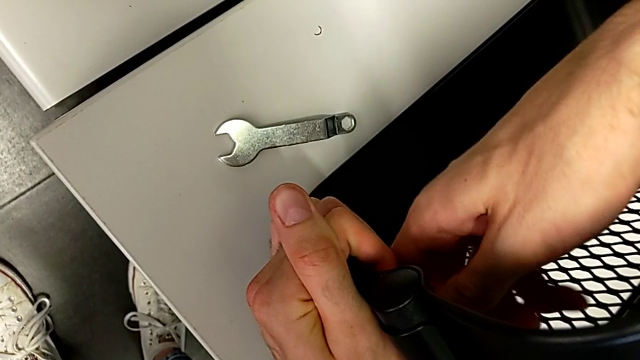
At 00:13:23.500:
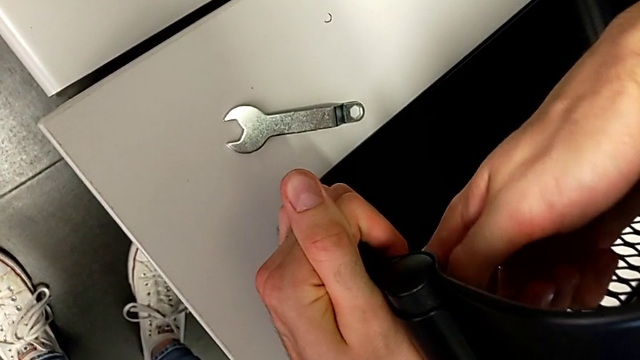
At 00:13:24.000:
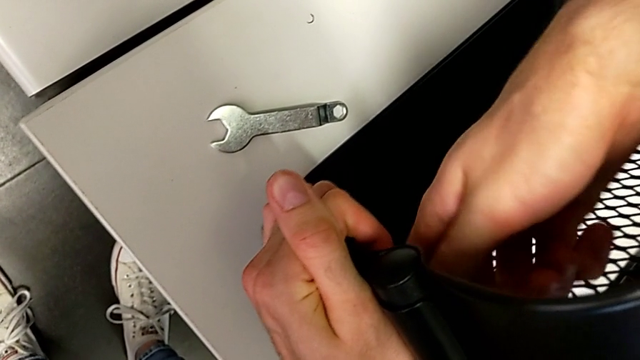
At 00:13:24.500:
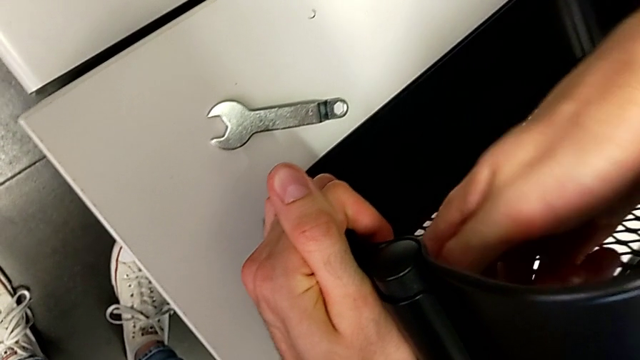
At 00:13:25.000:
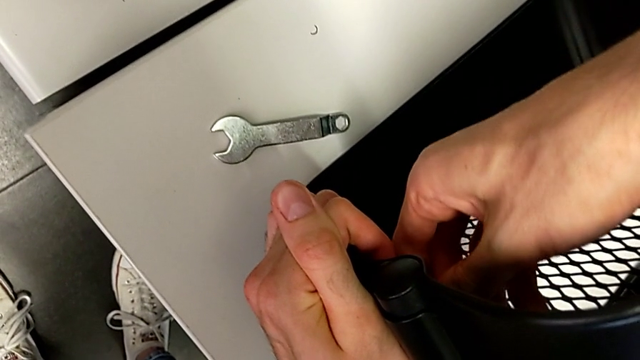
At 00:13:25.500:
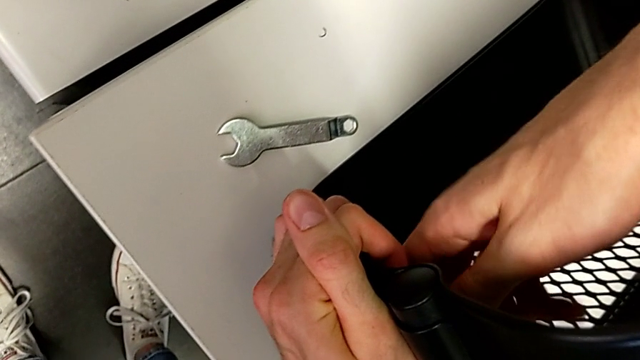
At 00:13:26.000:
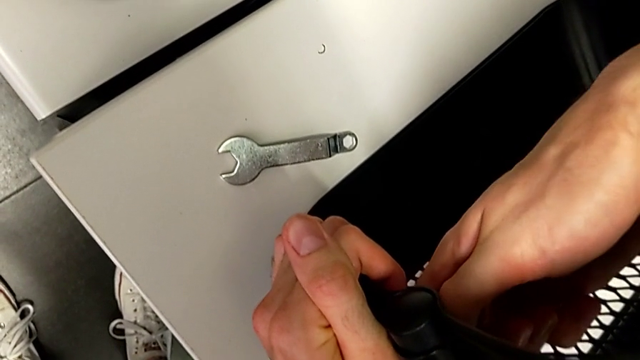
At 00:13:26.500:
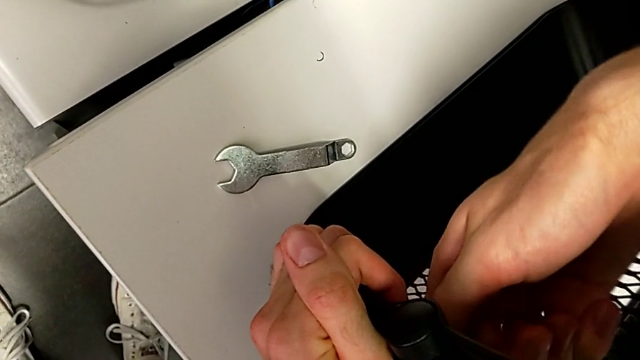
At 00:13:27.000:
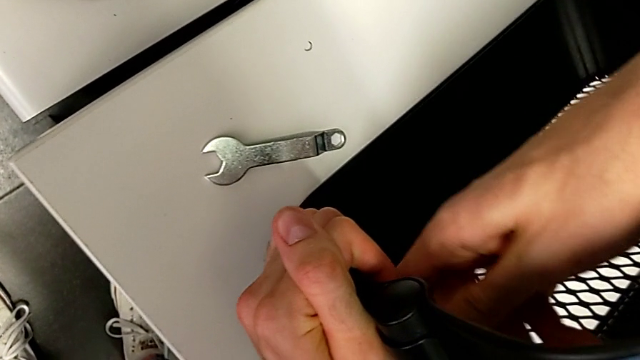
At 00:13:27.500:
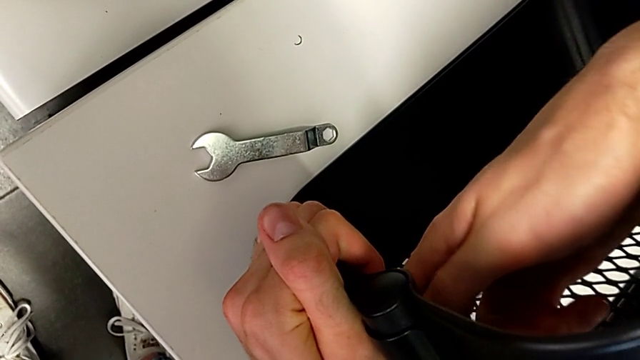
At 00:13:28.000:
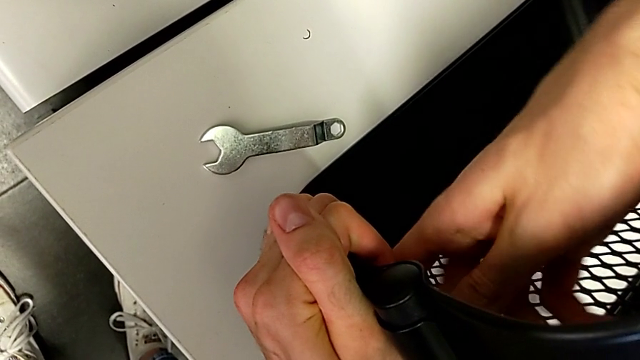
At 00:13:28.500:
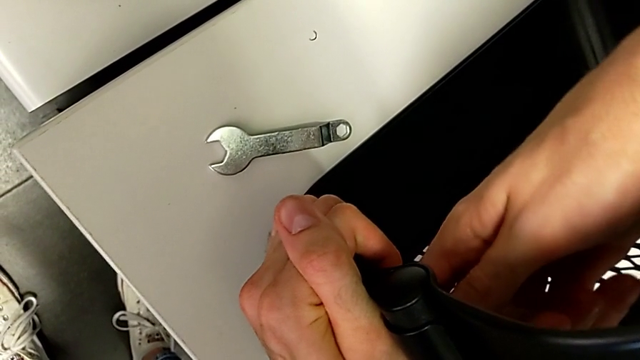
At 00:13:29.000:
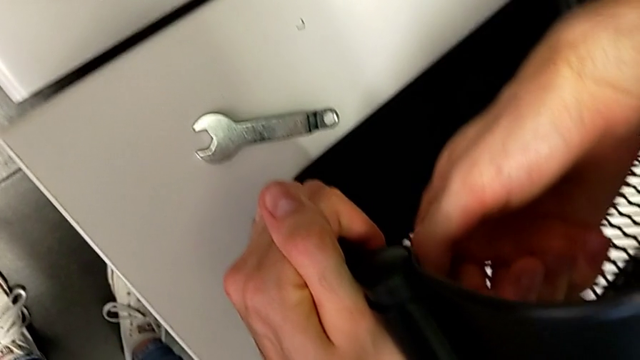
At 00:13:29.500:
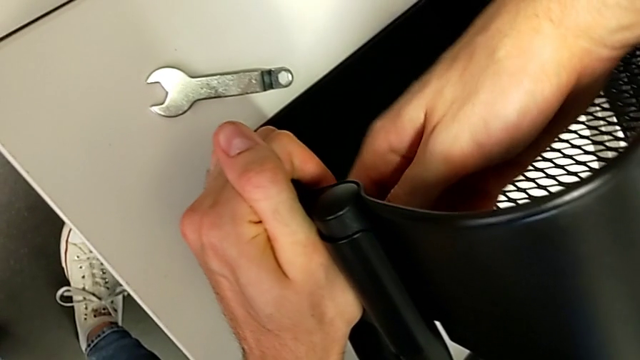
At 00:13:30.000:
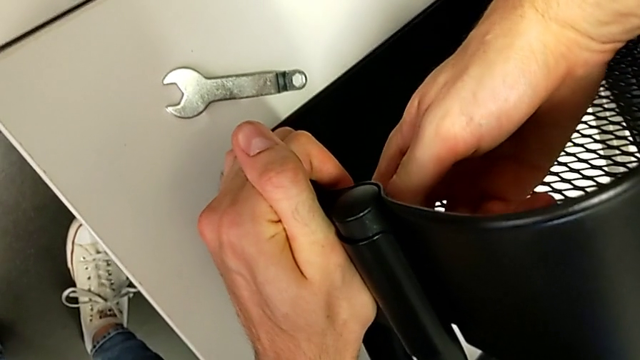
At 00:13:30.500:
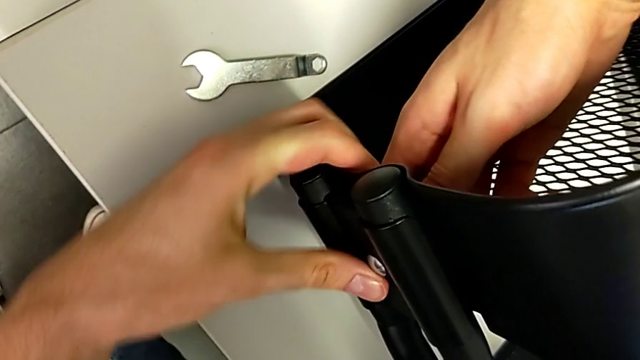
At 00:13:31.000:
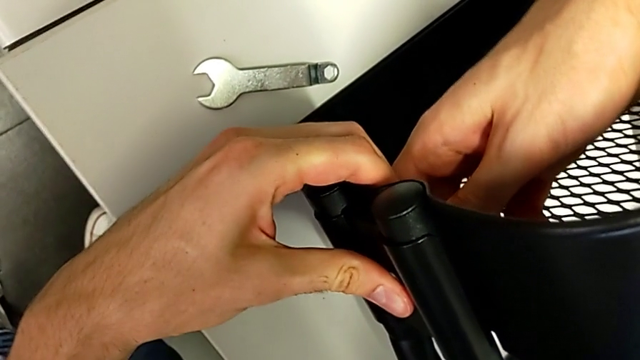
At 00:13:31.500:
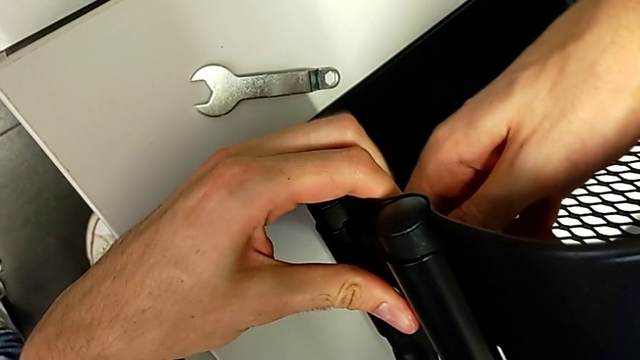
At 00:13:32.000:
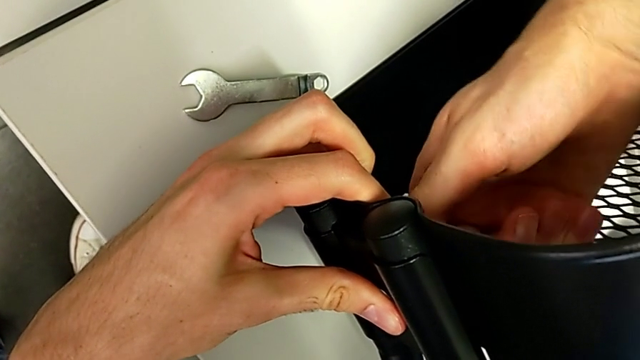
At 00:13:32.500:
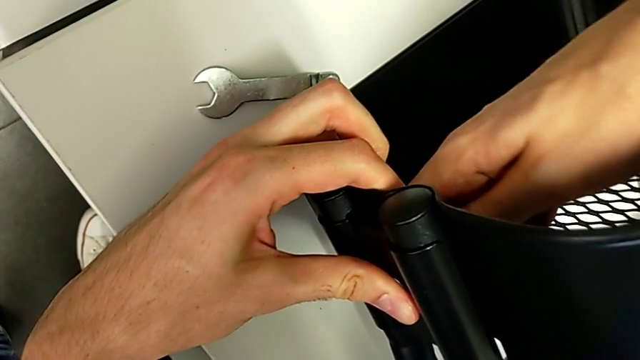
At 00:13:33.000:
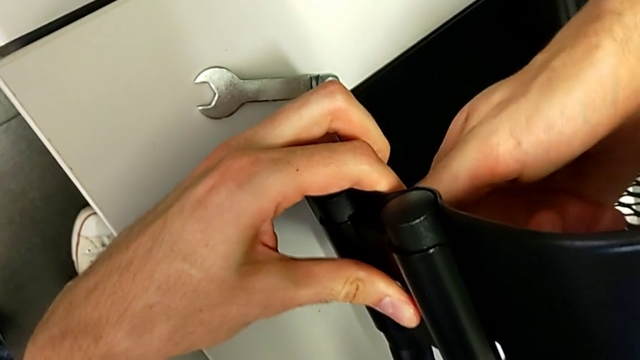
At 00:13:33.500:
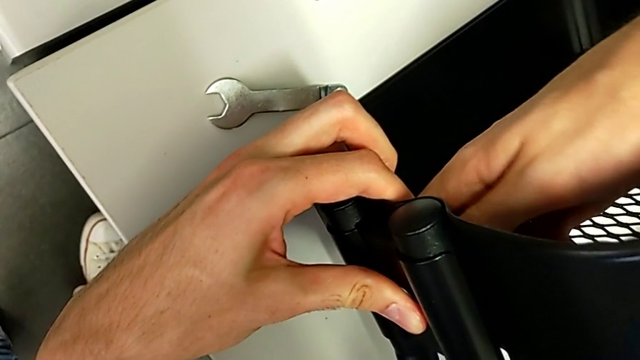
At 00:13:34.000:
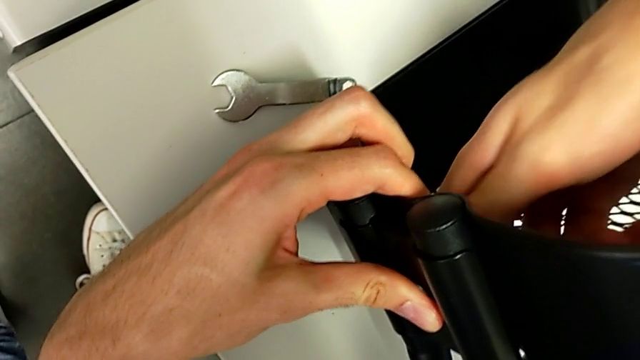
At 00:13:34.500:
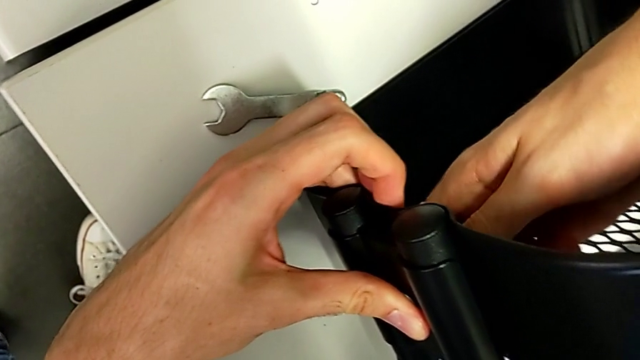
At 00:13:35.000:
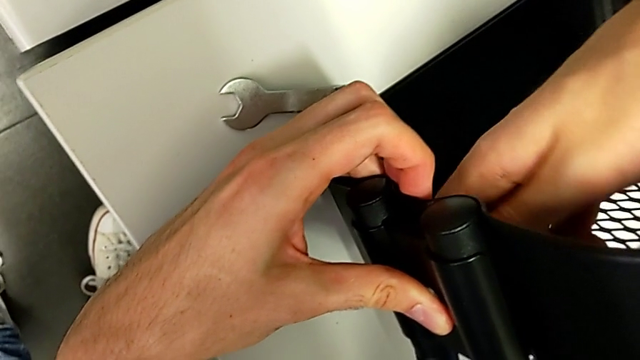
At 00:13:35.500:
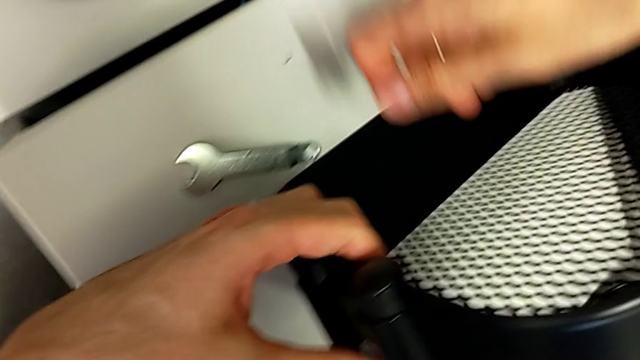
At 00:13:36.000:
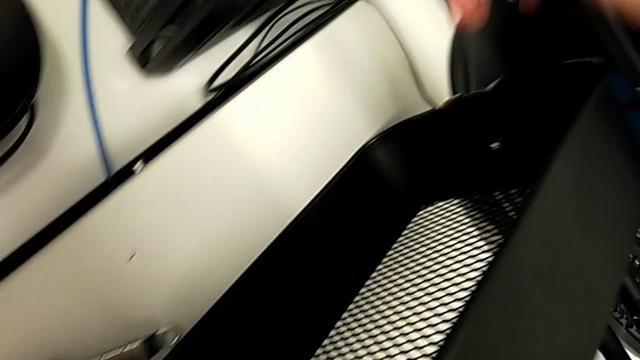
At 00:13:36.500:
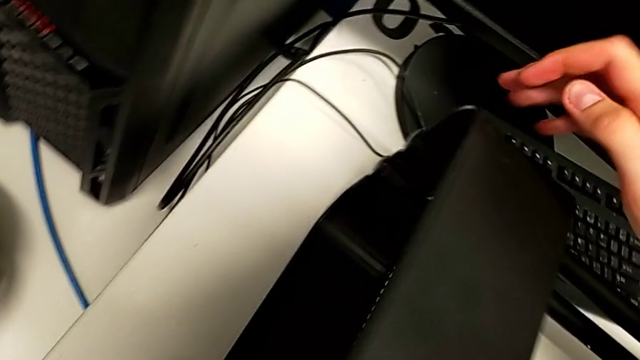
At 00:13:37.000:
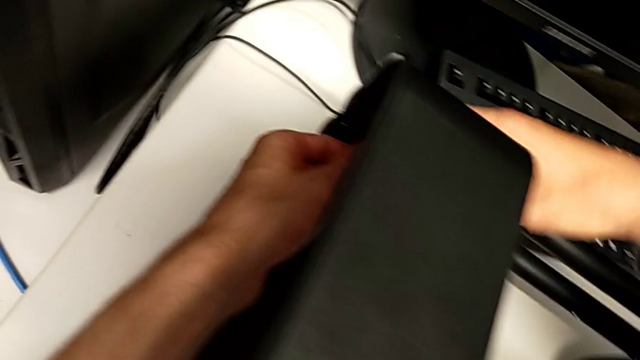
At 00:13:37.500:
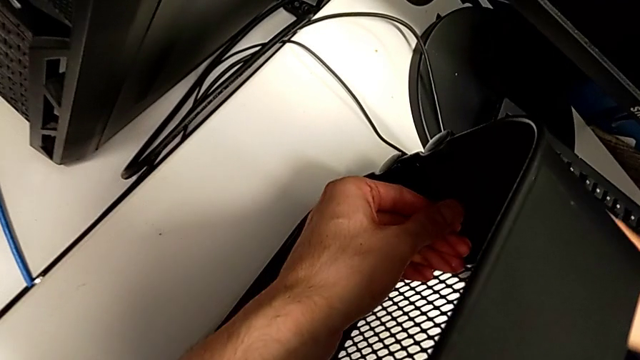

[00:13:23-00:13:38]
The camera wearer is pressing the screws from the top of the rolling cart. They keep pressing the top screw.

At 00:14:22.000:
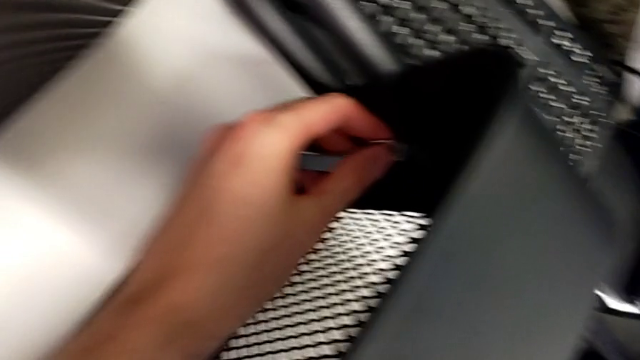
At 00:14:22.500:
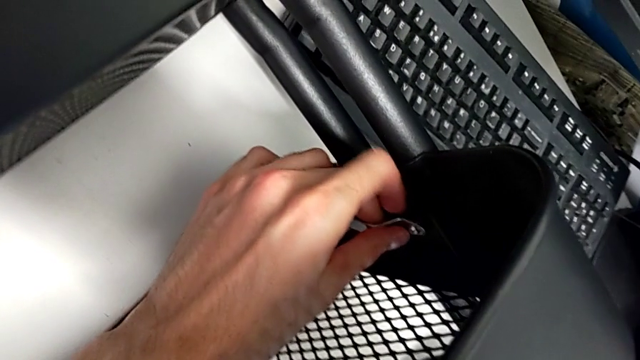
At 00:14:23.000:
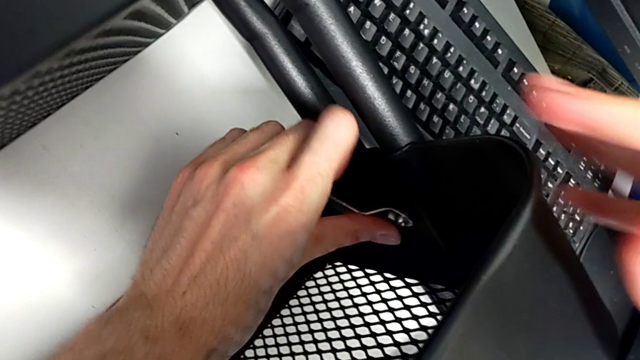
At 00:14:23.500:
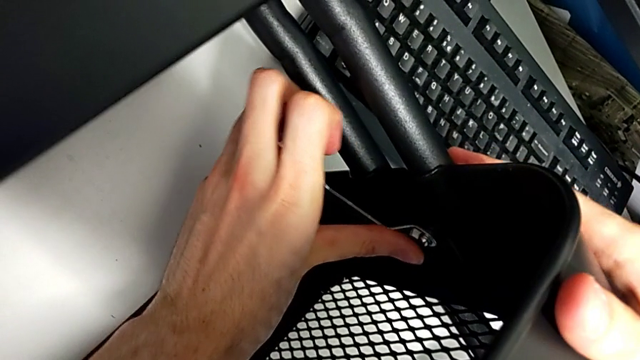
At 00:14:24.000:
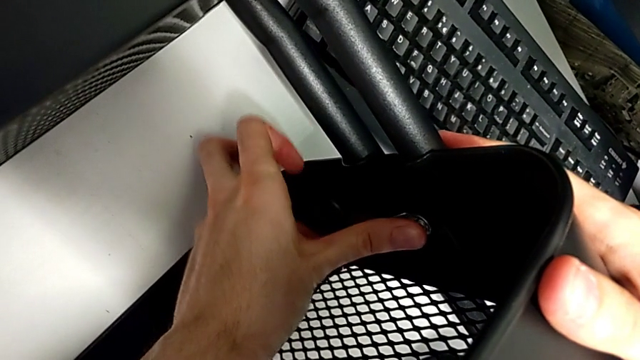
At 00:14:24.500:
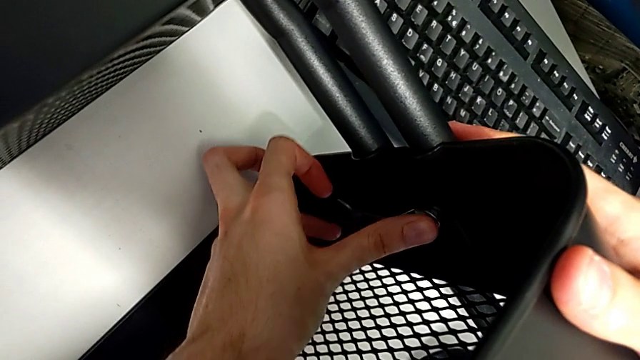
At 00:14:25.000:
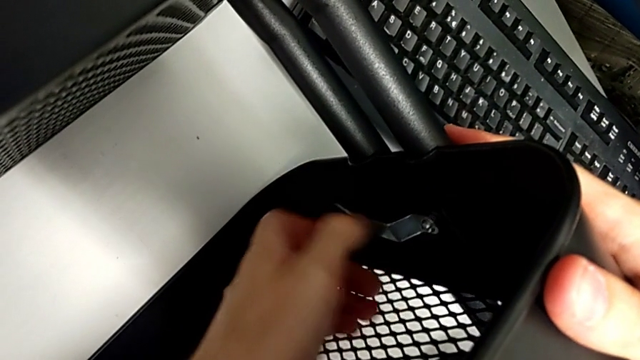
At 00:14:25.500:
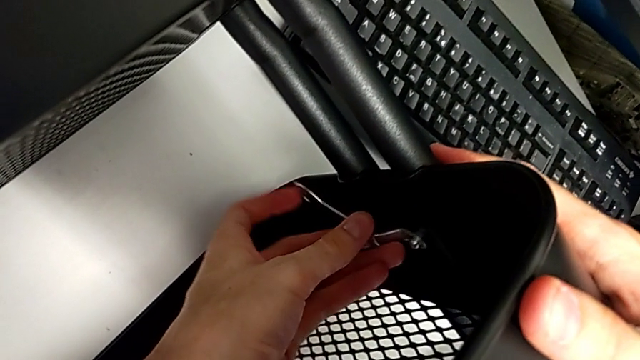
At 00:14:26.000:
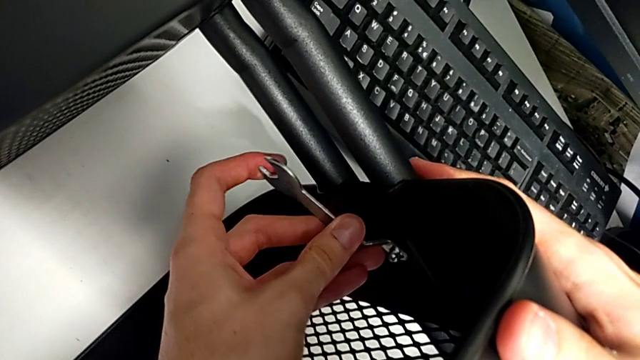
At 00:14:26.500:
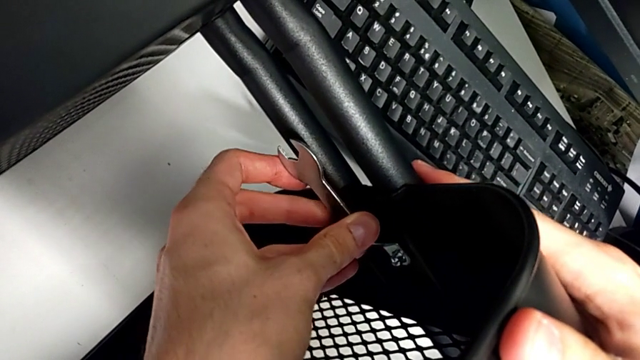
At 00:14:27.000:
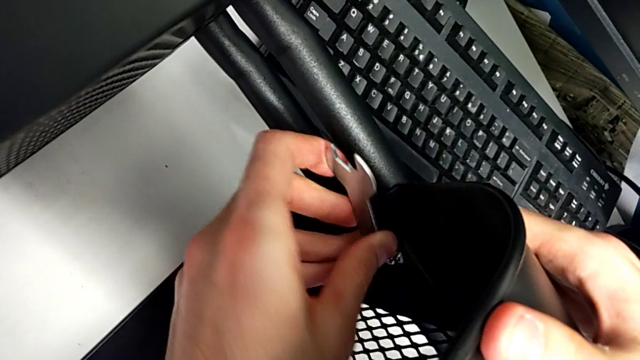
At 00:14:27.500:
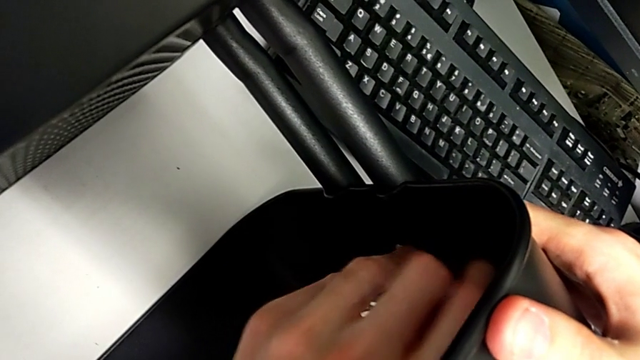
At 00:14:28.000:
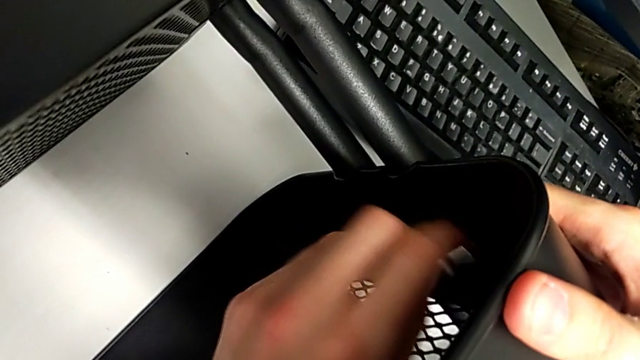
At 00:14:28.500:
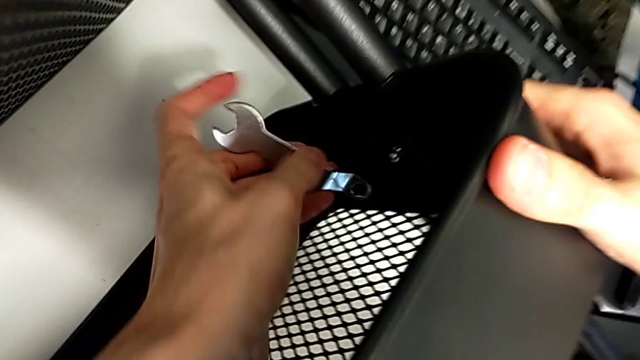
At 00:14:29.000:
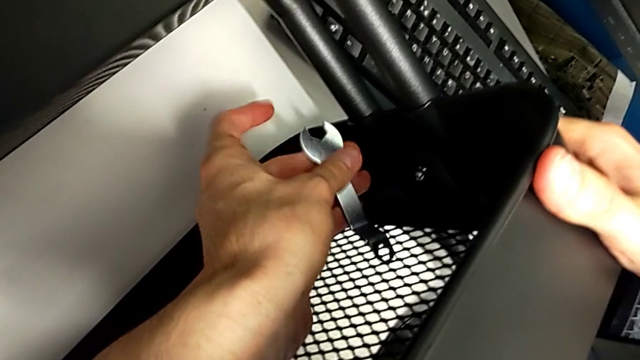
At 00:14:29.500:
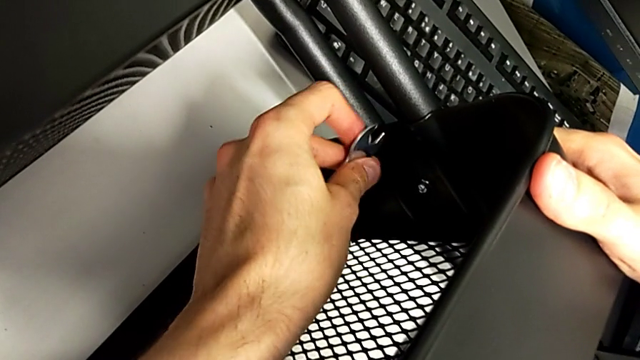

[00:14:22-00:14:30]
The camera wearer is pressing the screws from the top of the rolling cart. They begin to press the middle screw.
